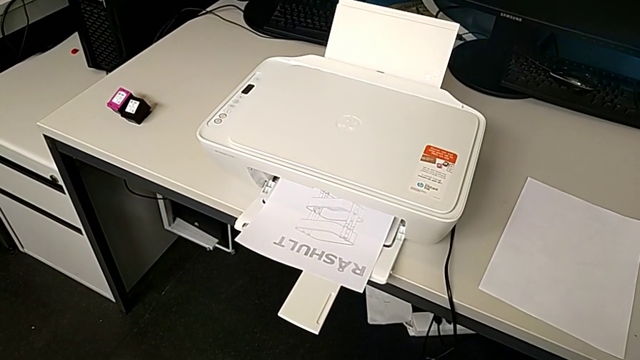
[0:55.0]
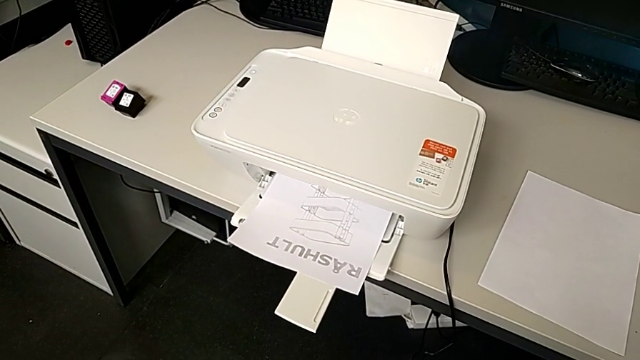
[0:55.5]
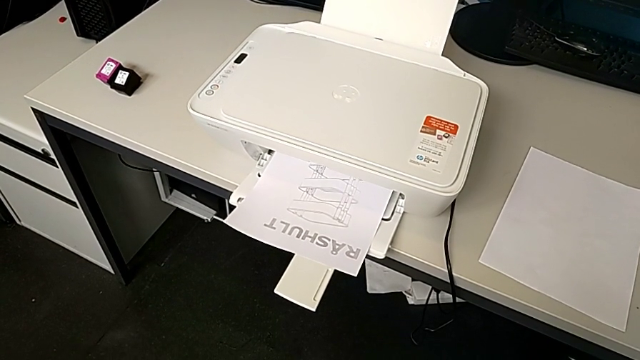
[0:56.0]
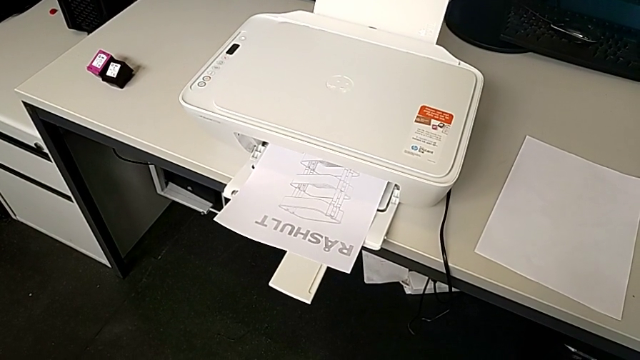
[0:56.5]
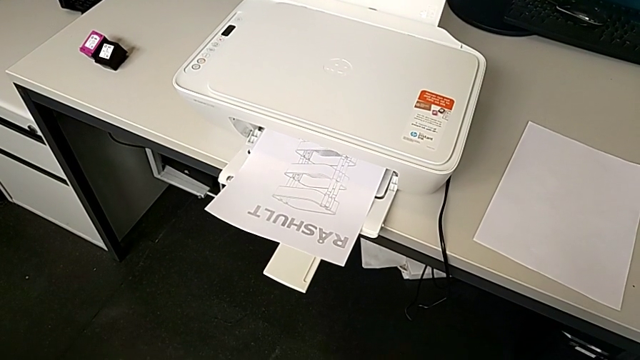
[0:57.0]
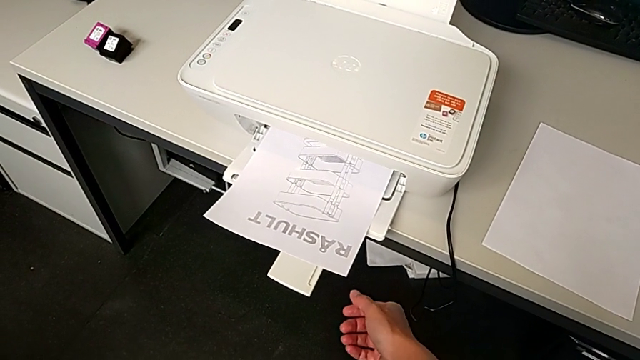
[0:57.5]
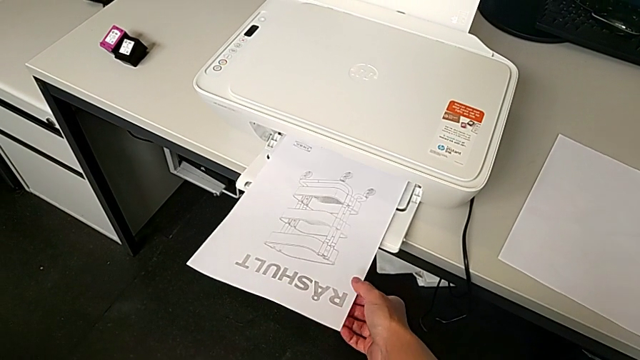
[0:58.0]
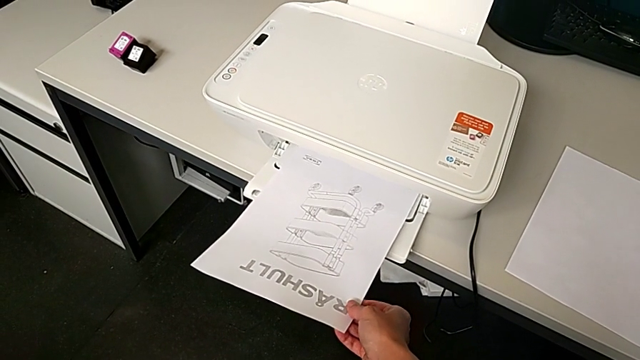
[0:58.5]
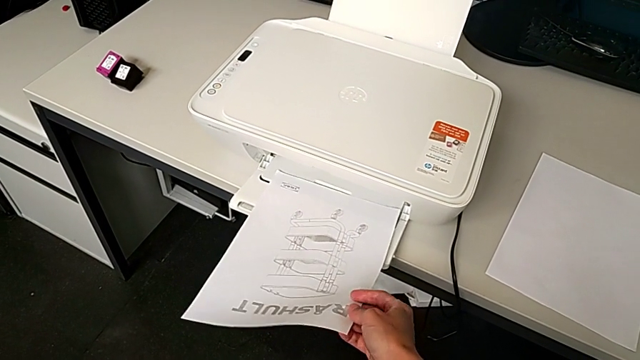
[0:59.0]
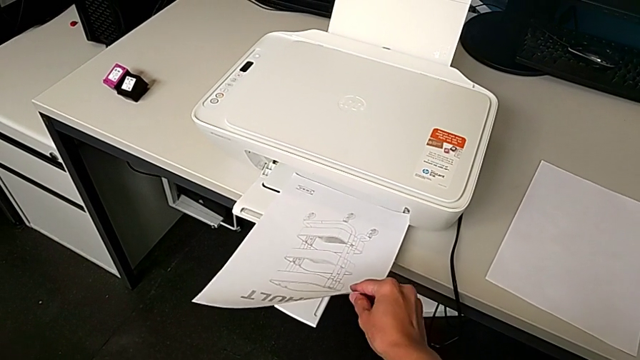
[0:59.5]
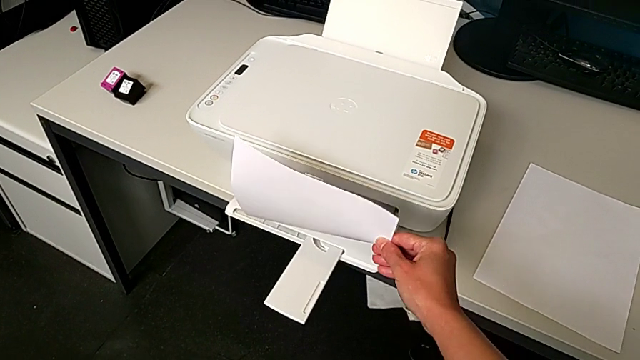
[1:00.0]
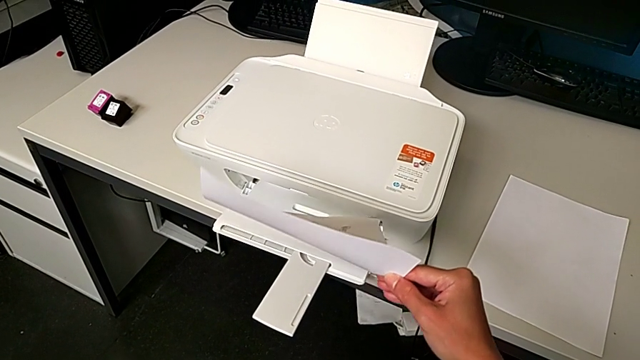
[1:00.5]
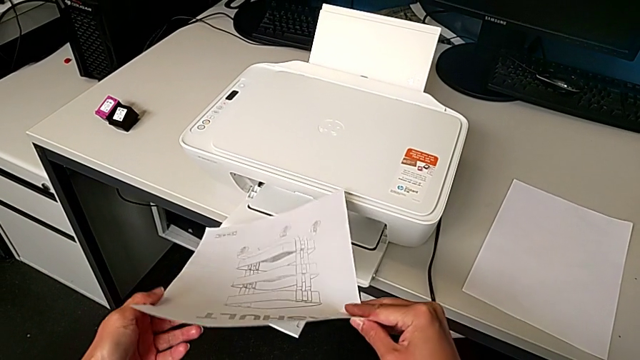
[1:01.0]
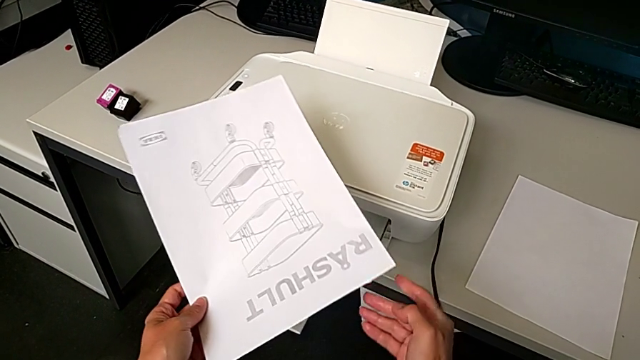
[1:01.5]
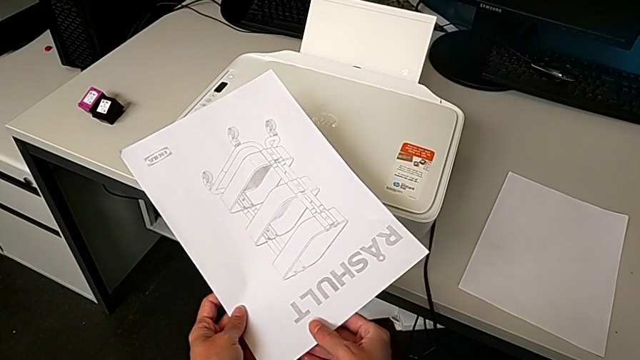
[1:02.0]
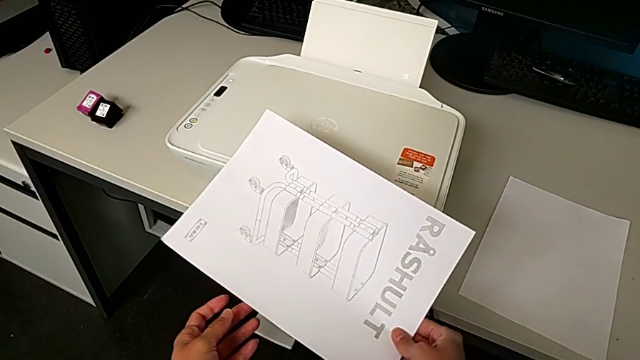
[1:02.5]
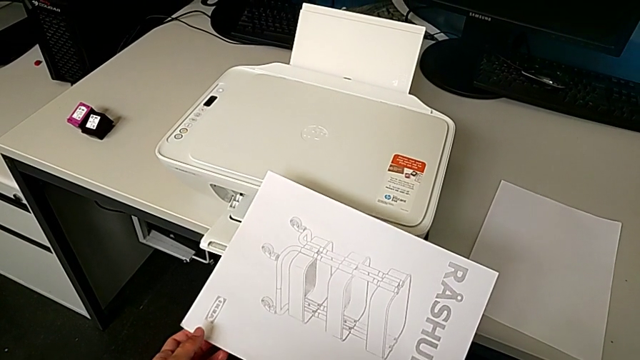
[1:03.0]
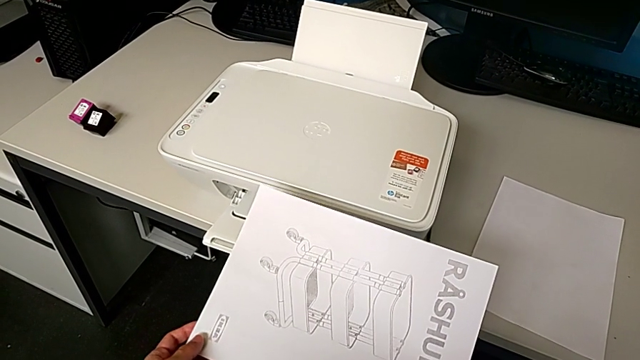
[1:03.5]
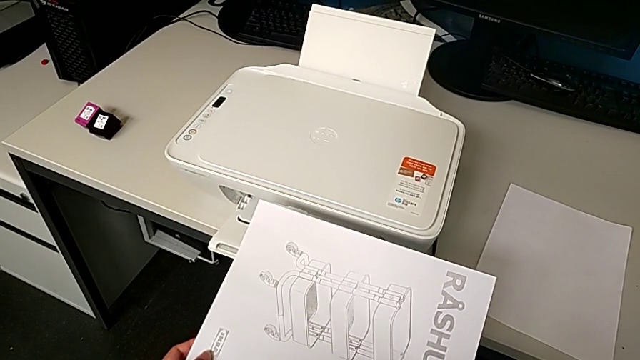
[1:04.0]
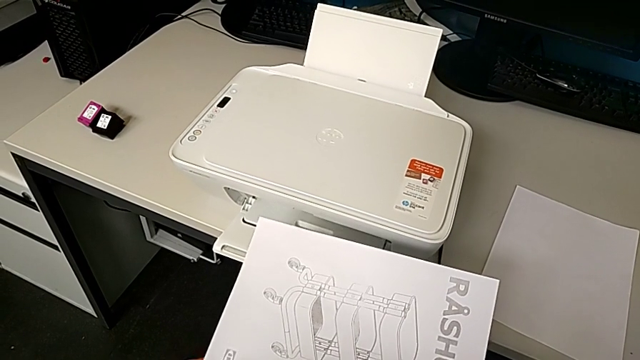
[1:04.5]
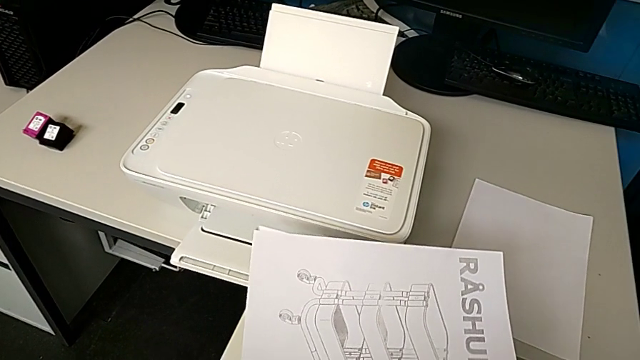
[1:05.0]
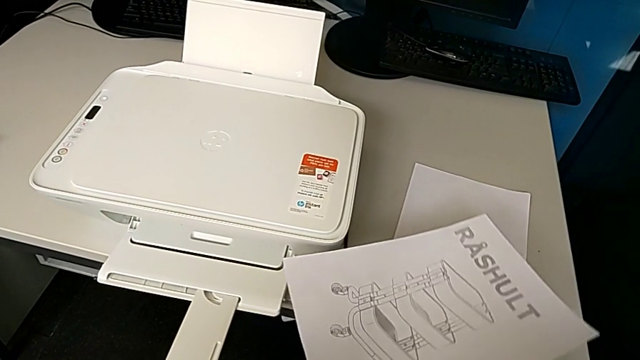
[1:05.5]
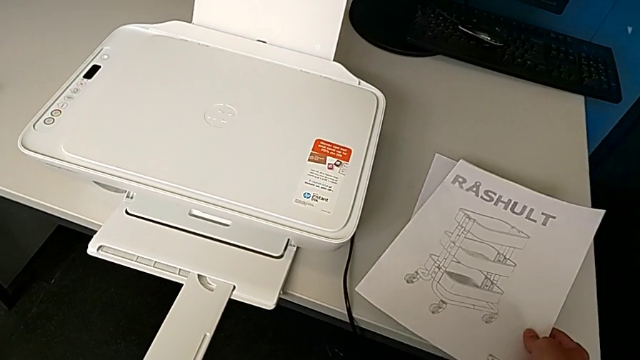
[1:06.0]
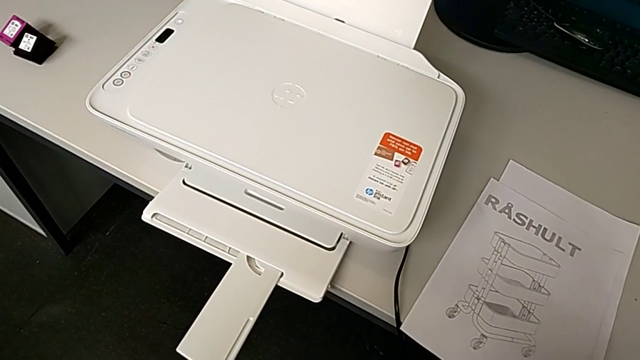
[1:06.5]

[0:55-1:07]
The camera wearer is copying. They grab the paper stack, lift it, rotate it and place it.

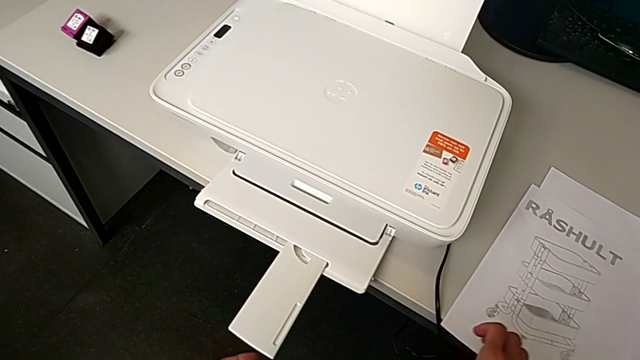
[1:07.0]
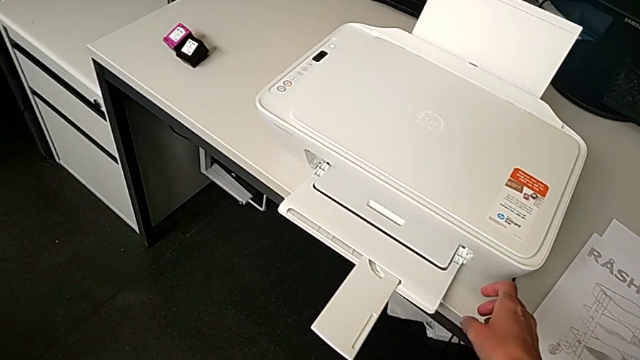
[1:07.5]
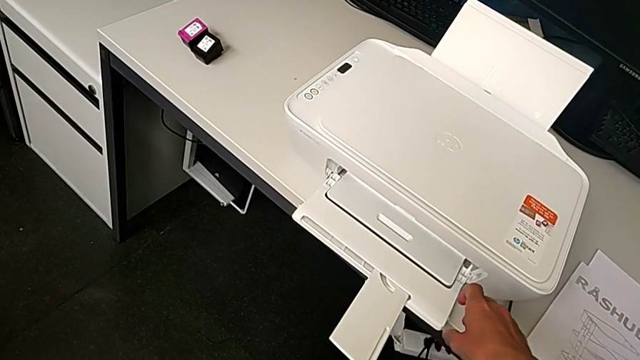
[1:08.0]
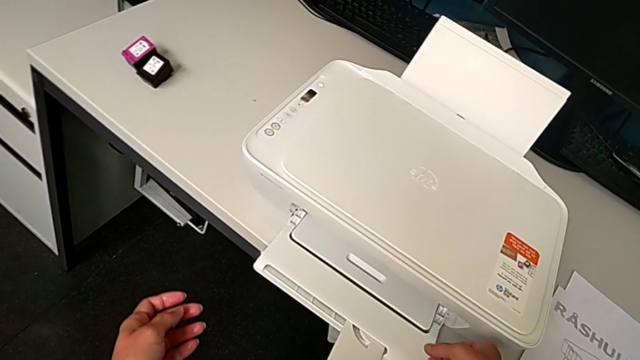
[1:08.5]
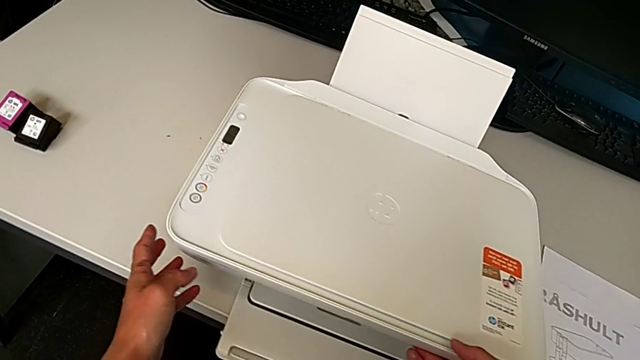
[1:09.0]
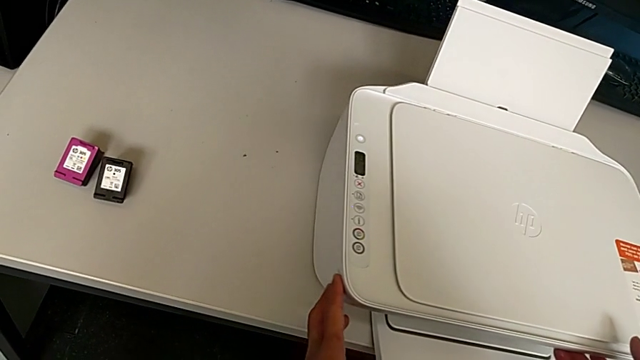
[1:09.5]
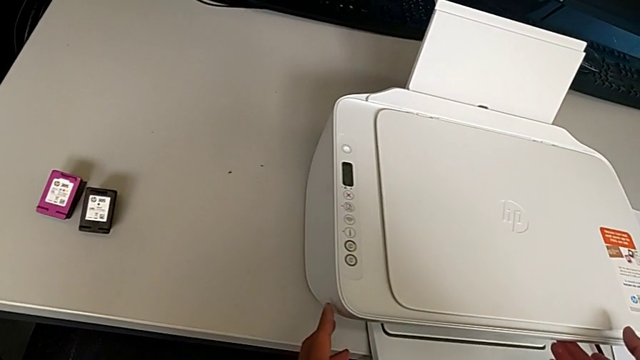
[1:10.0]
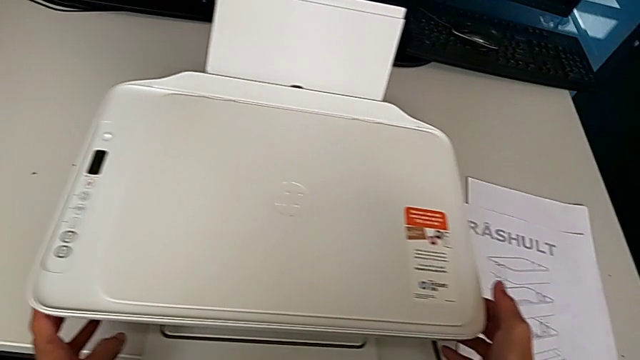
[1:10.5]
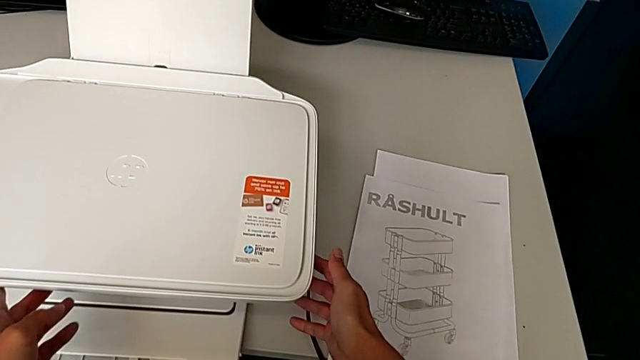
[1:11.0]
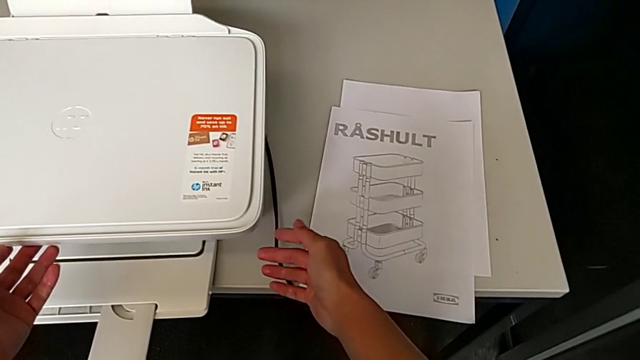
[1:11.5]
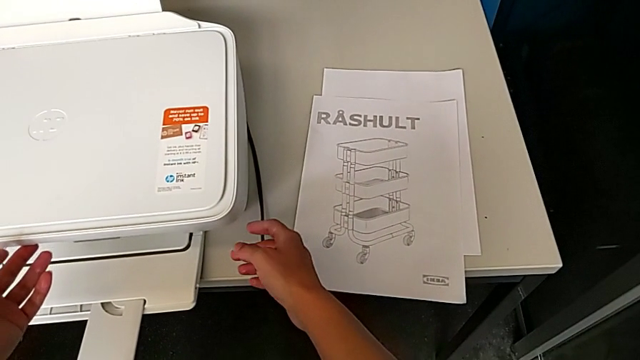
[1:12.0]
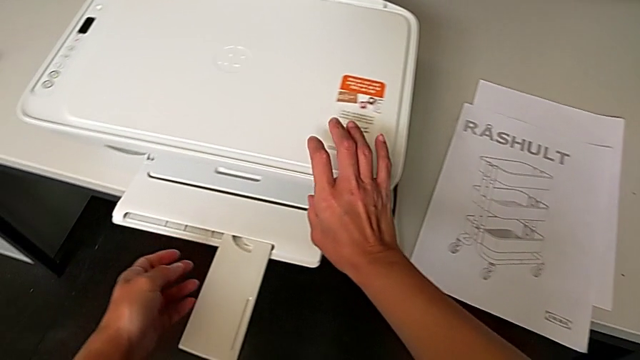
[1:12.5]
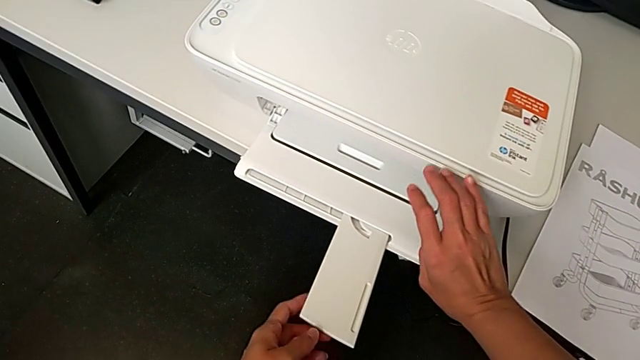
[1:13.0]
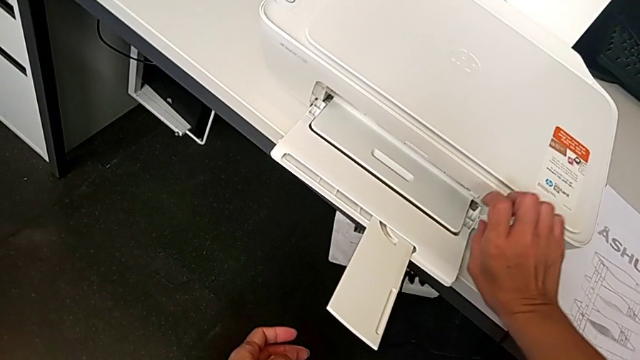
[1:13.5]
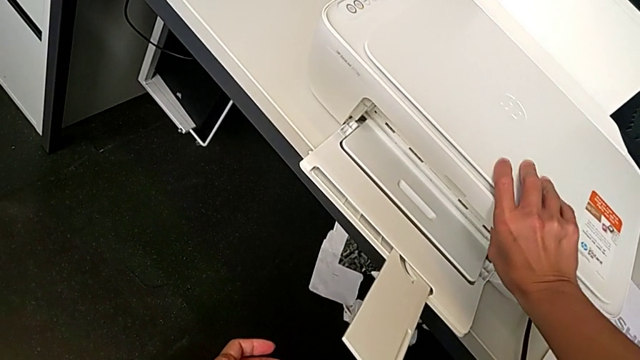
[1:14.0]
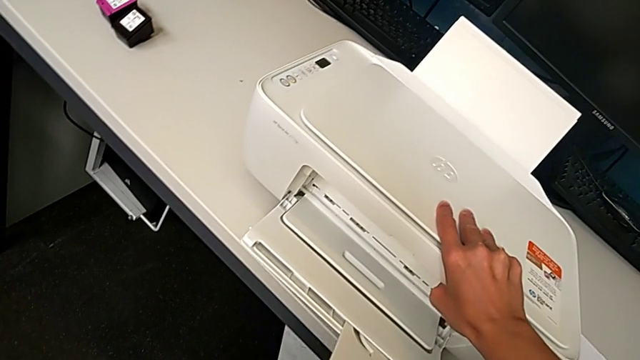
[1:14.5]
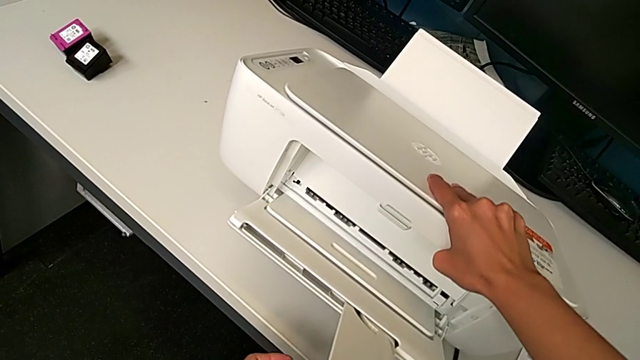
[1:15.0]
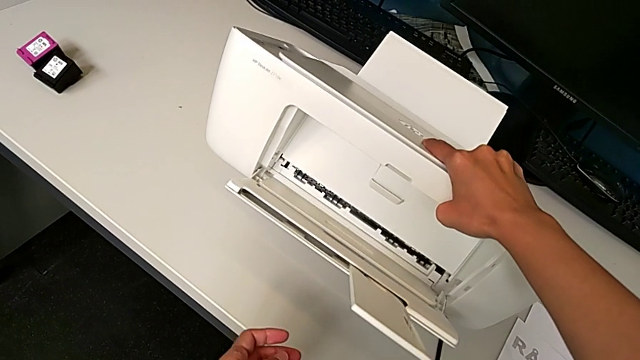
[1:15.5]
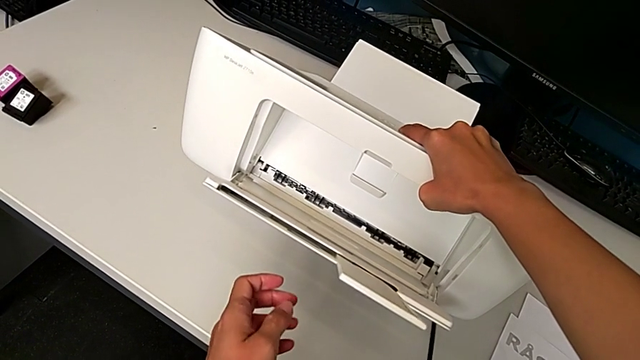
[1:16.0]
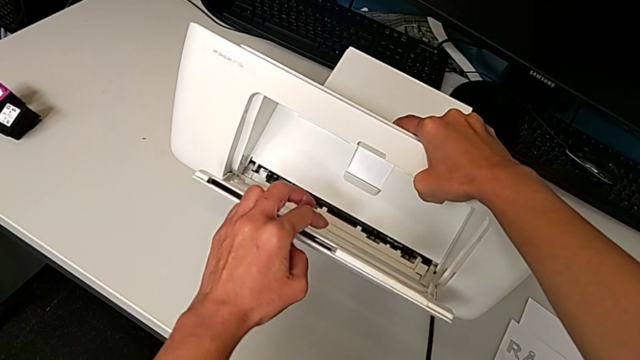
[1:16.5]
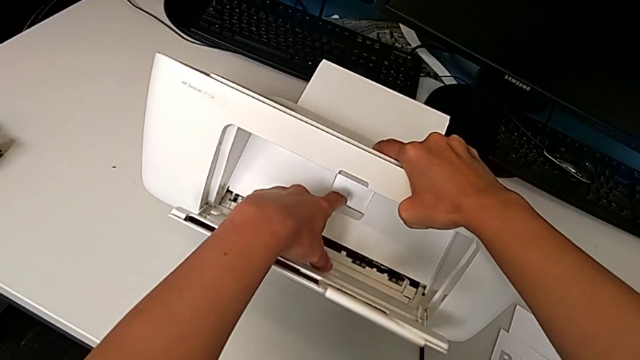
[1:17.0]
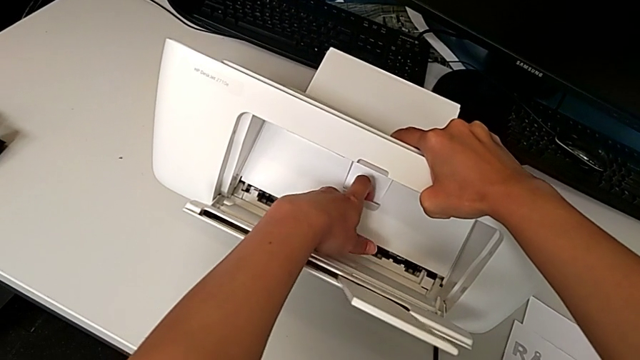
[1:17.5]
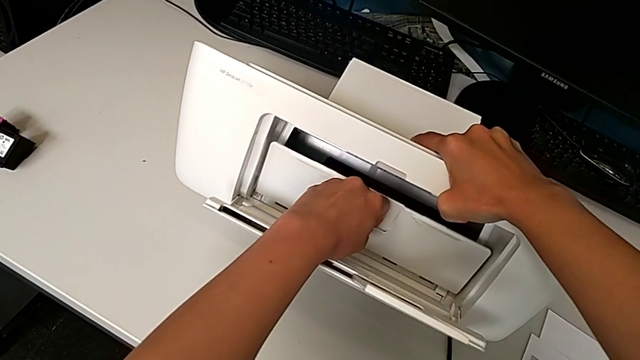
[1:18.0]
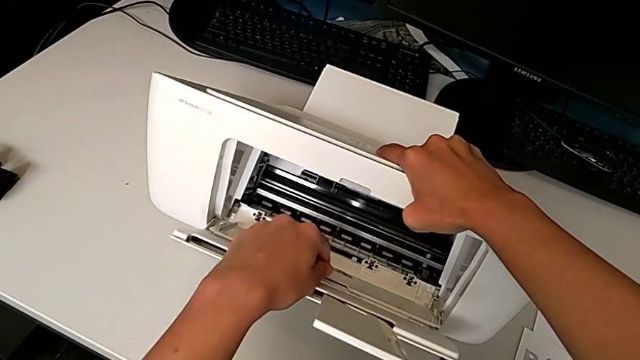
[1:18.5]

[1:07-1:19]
The camera wearer is exchanging the black ink cartridge. They inspect the printer, lift it and open the cartridge gate.
